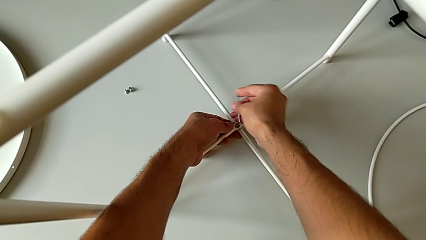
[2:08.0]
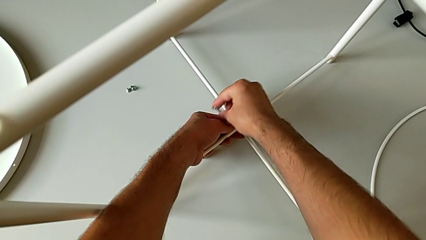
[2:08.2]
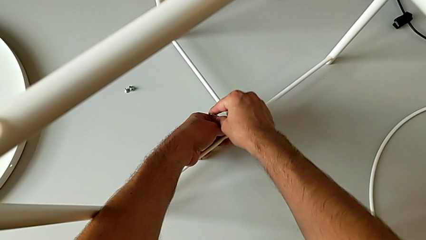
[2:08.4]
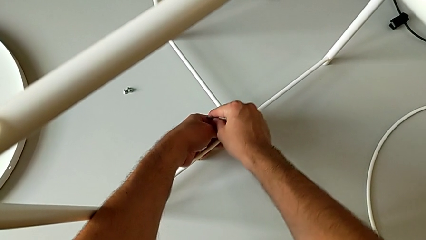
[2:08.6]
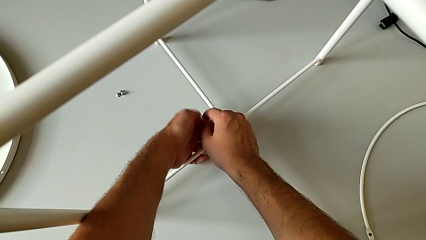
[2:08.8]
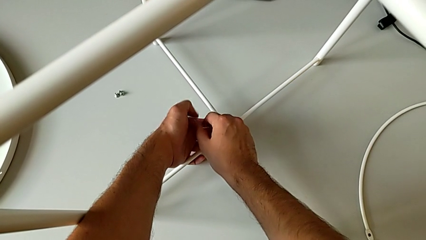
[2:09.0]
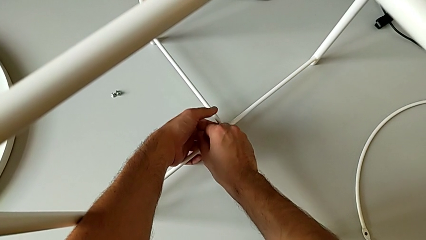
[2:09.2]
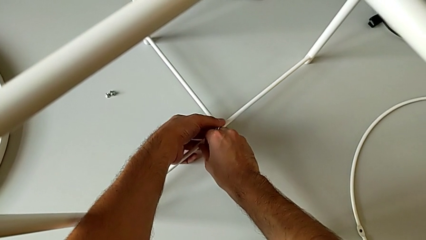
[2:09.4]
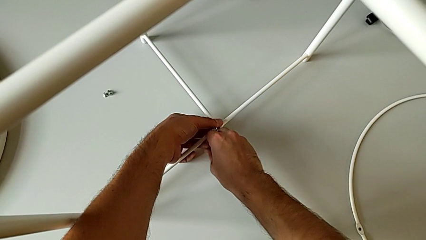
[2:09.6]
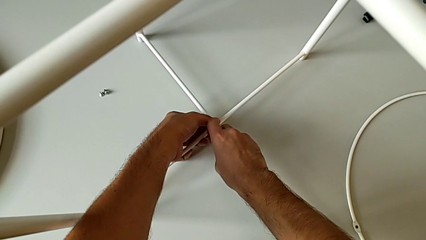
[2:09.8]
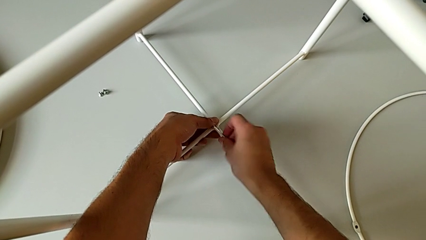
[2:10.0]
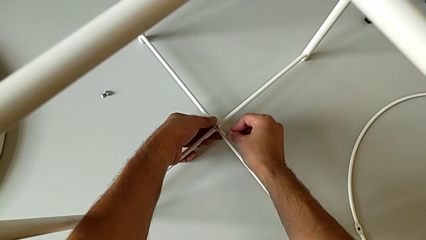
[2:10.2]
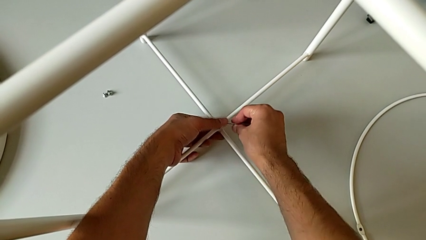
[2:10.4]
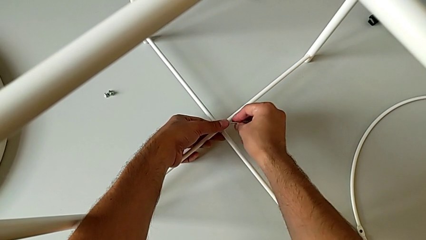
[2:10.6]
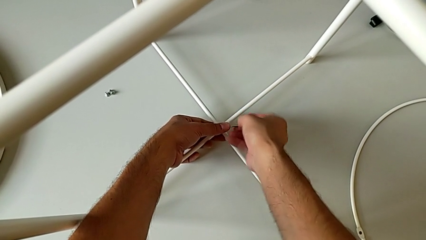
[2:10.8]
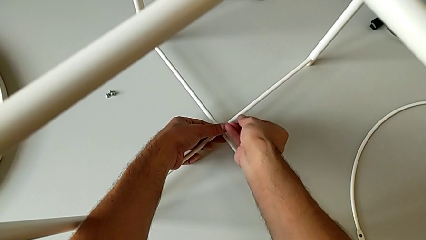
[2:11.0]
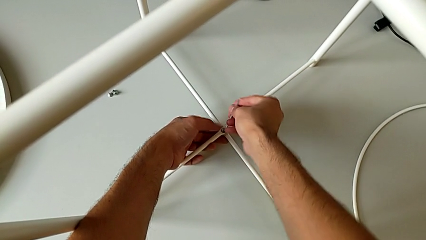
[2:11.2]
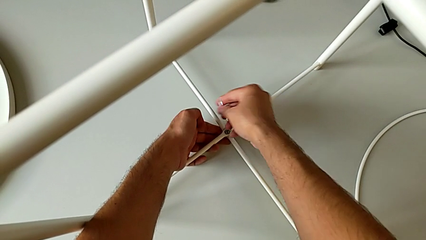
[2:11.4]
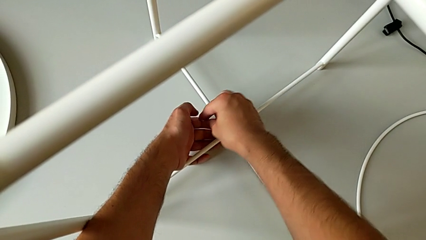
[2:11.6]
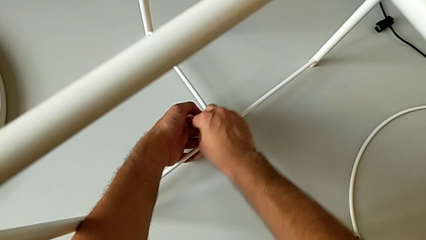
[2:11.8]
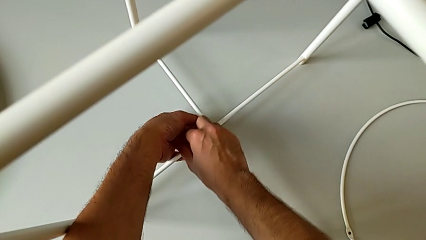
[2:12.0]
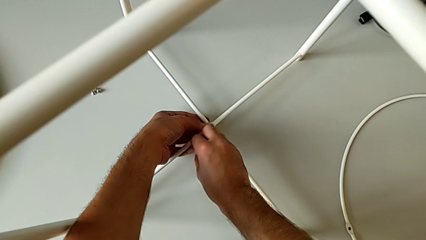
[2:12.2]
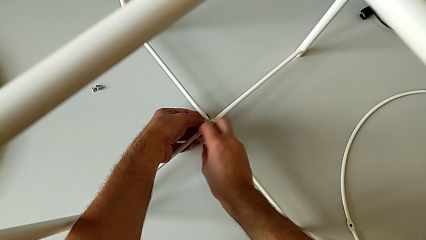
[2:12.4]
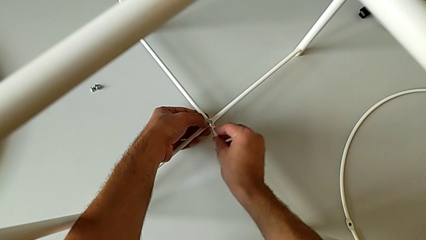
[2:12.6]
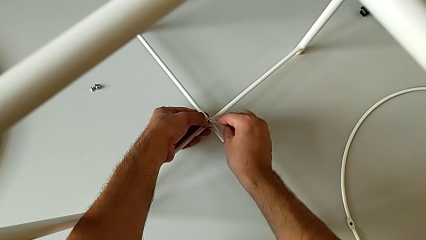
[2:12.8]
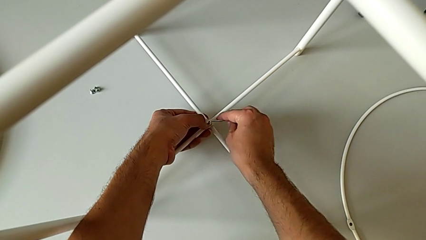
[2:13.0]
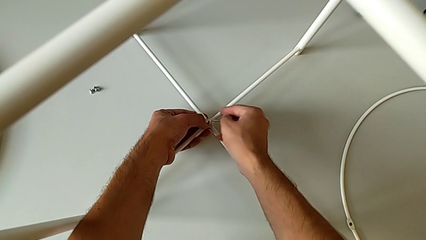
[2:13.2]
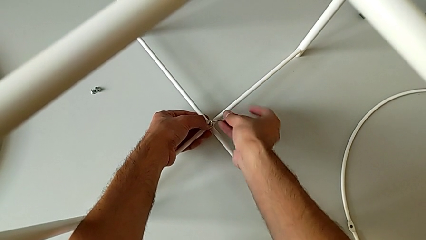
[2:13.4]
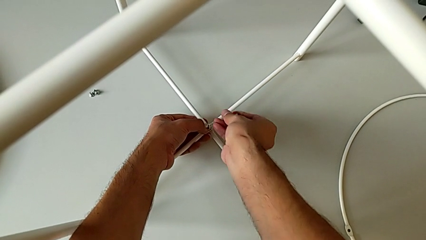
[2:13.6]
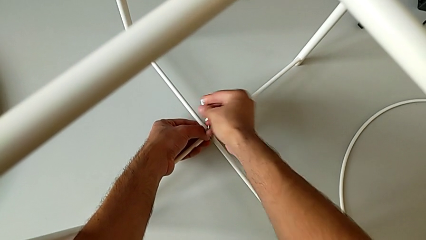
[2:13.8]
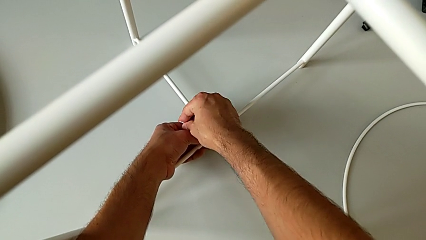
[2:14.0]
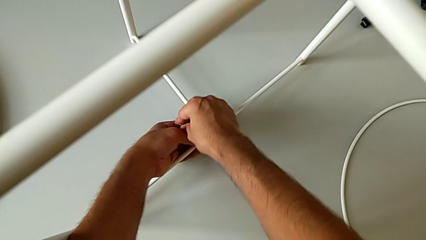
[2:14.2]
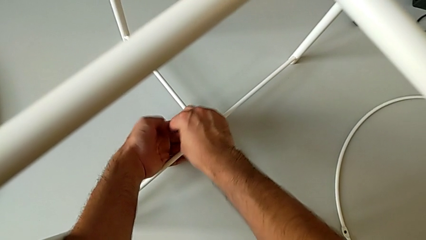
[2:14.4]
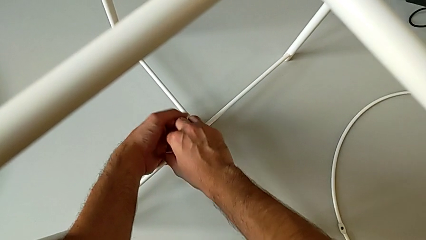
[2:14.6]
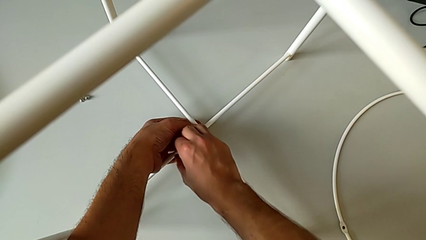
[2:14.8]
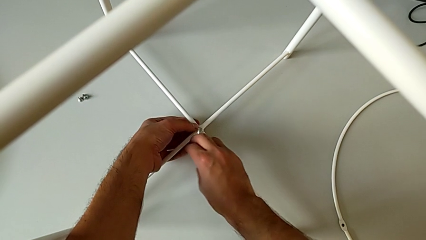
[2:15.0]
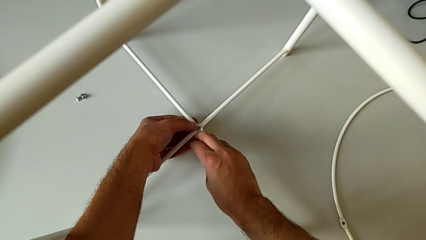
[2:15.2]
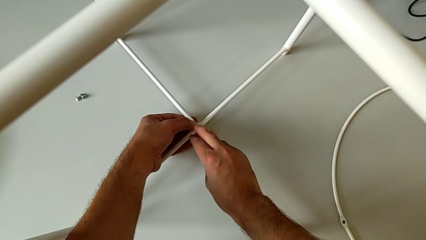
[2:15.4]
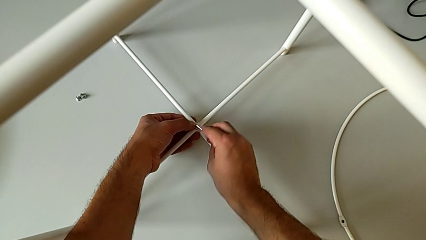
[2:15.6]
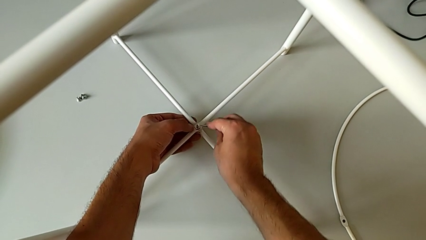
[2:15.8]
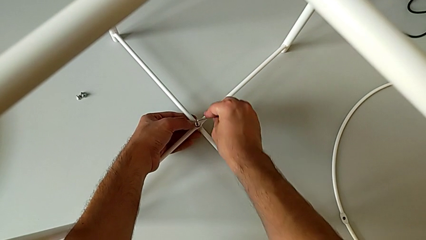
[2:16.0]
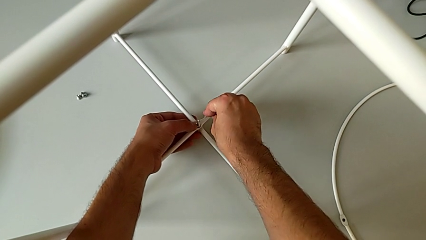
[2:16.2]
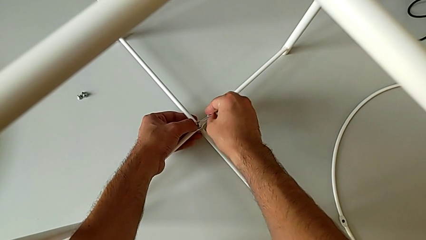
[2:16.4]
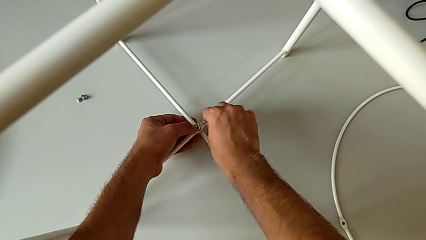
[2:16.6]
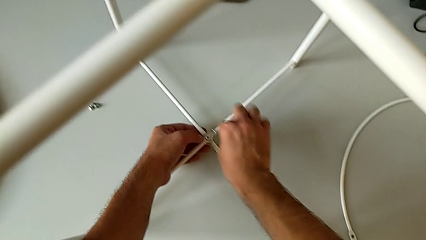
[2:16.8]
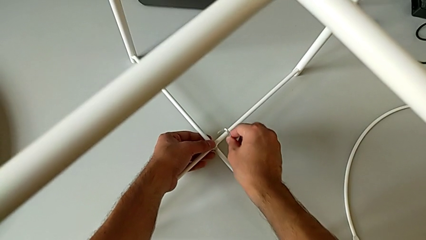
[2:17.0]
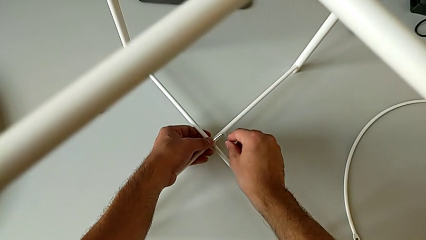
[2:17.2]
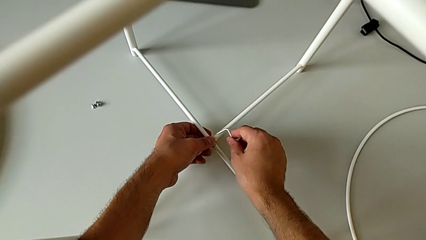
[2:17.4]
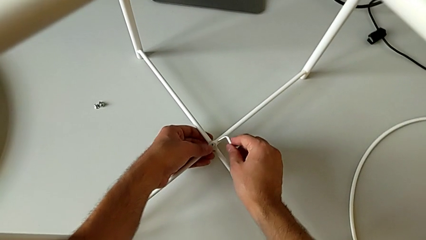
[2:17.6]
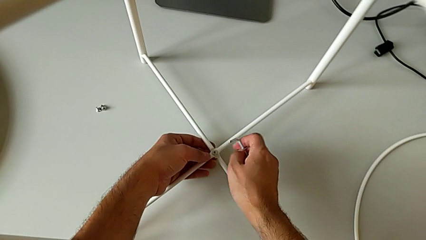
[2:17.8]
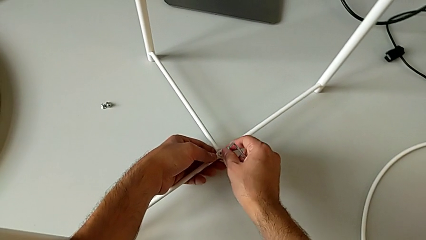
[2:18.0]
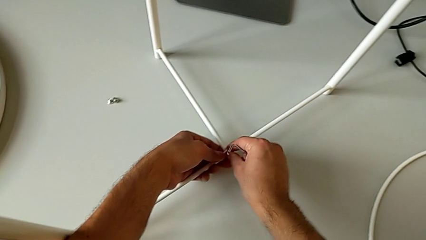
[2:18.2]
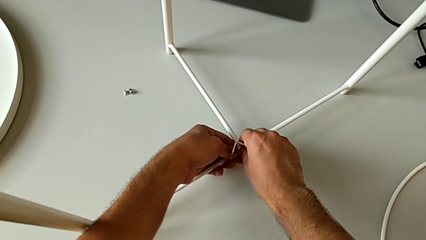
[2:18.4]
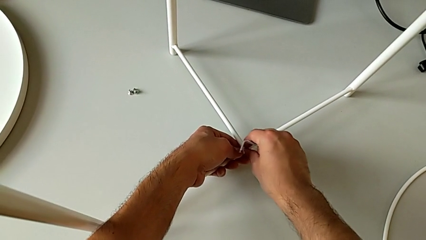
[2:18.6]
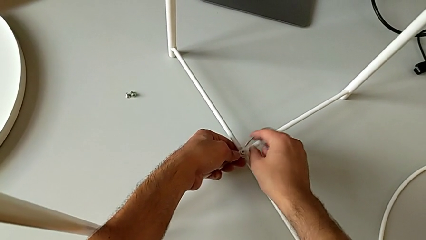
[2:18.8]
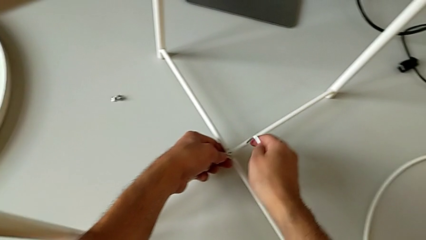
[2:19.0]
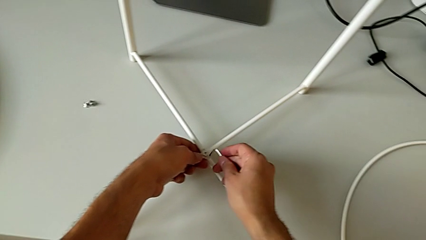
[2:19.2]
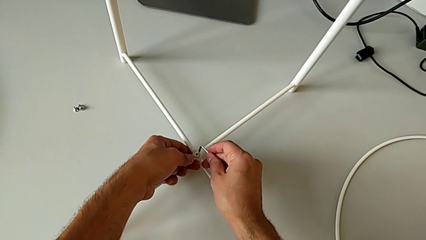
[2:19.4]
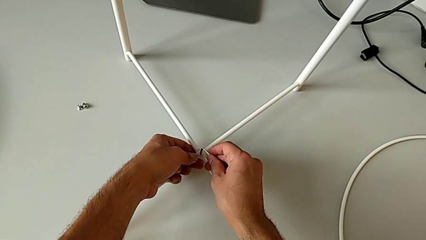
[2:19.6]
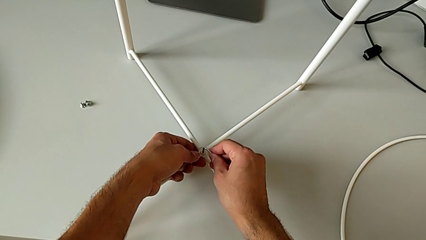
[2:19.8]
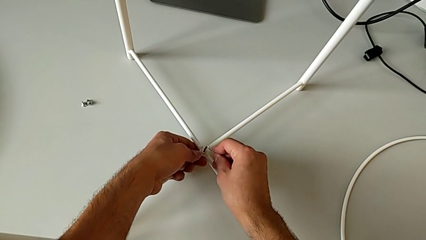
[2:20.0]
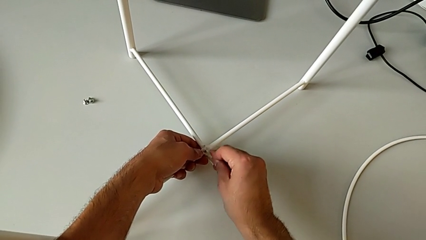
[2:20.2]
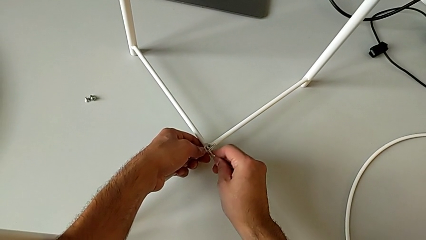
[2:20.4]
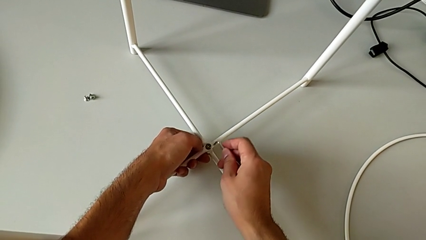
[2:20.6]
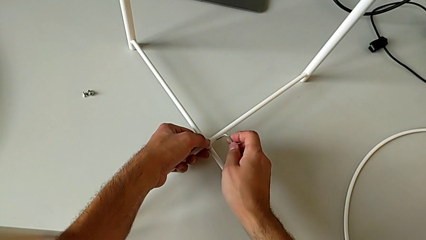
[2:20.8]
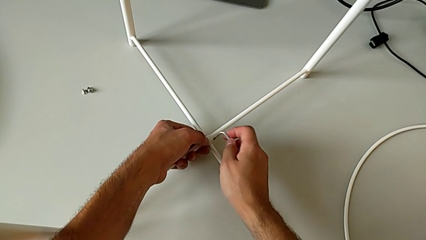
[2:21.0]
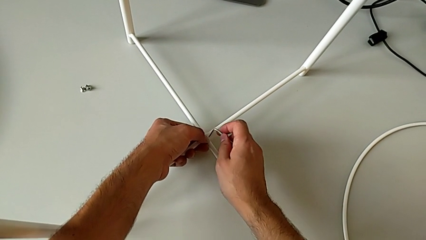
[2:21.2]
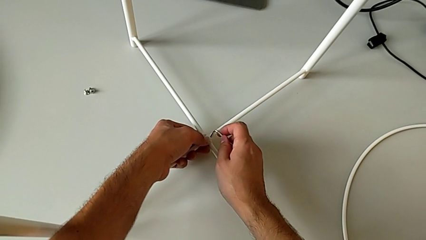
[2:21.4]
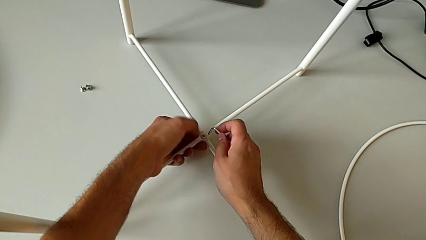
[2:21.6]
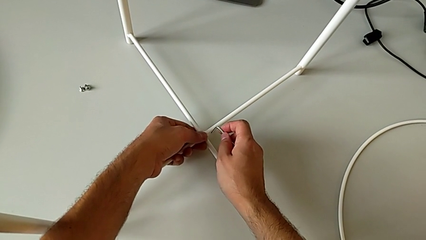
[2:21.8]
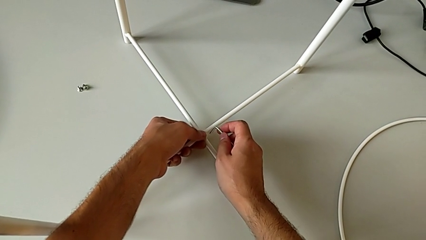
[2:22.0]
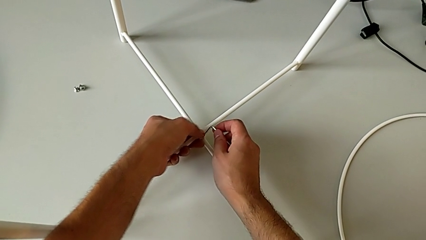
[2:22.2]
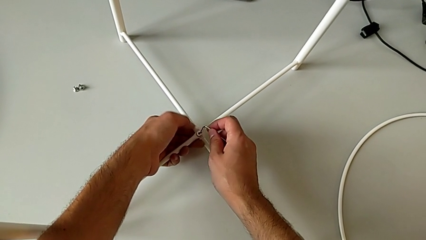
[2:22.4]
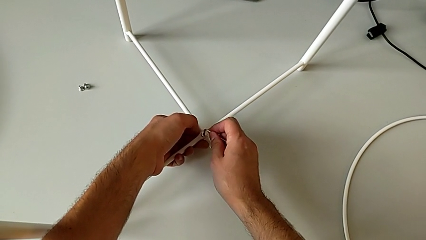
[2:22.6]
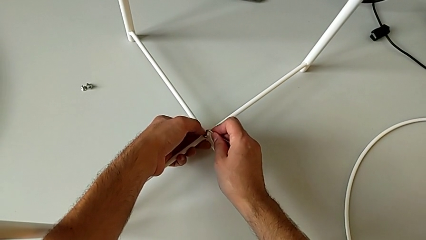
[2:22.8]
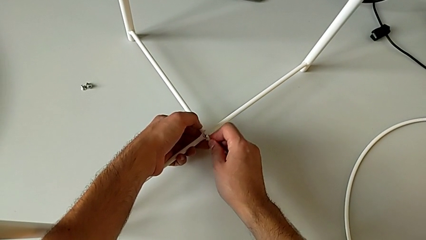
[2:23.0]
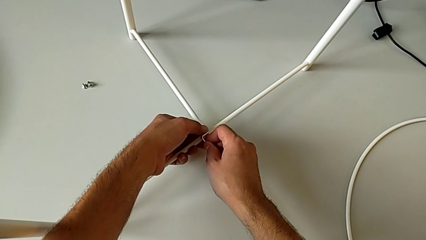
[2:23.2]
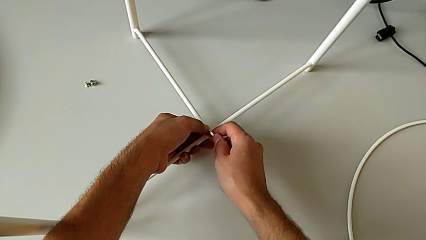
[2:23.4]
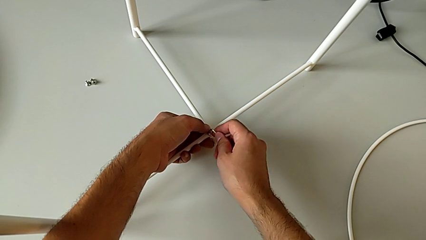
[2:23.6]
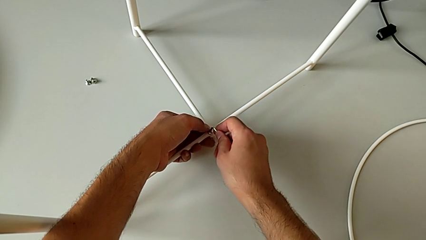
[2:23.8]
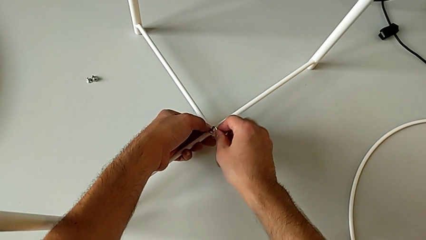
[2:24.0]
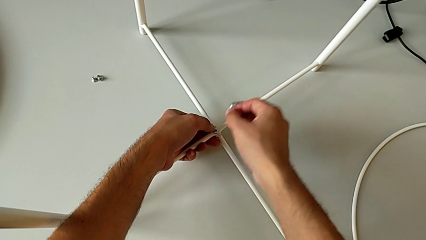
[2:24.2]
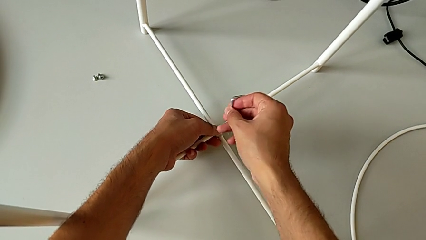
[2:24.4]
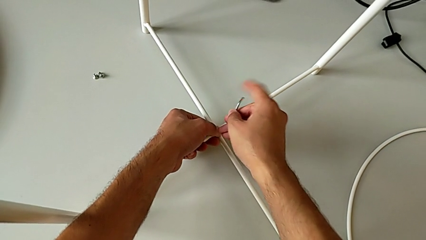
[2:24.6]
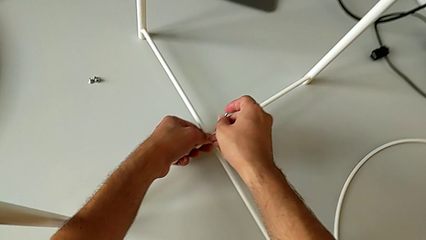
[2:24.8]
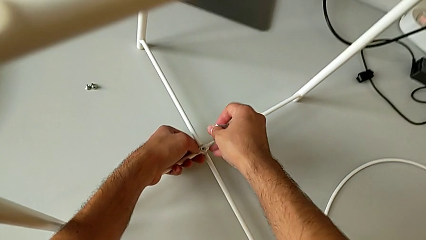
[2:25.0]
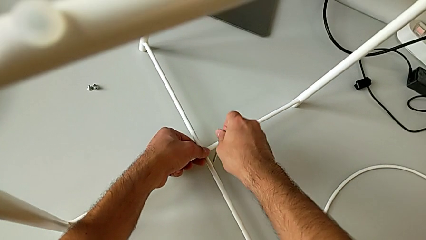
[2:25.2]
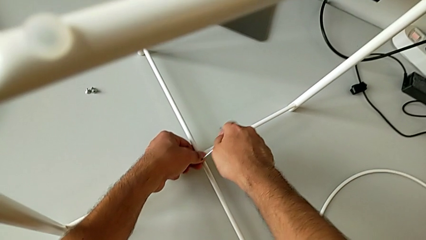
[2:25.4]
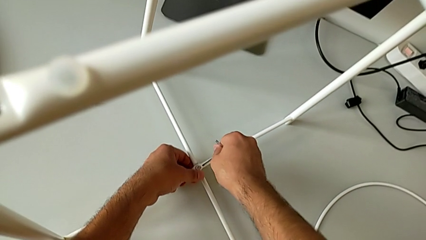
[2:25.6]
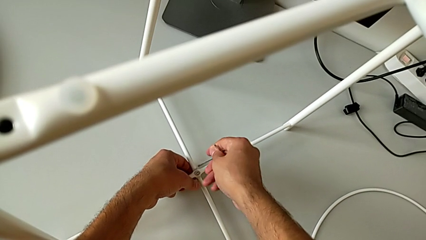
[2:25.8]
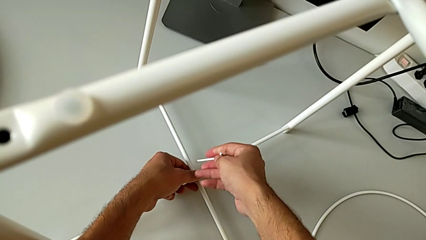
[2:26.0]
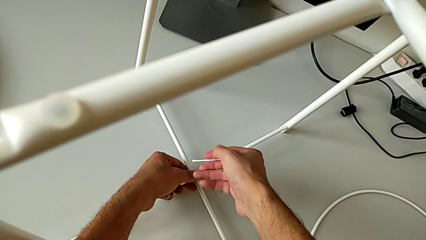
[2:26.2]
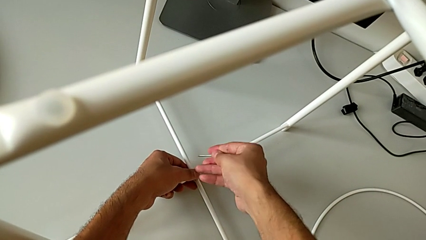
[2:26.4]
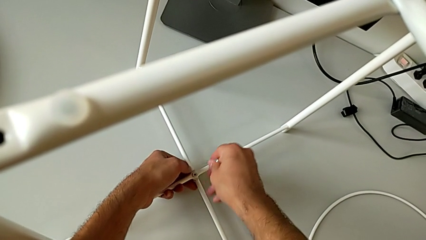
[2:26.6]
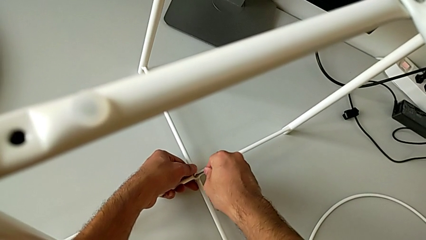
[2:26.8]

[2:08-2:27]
The camera wearer is screwing the bottom screw of the legs. They keep wrongly screwing the hex socket head the wrong way, withdraw the Allen wrench, align the bottom hex socket head and insert the Allen wrench.
